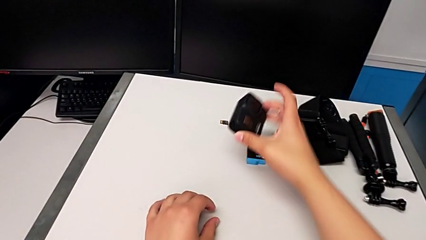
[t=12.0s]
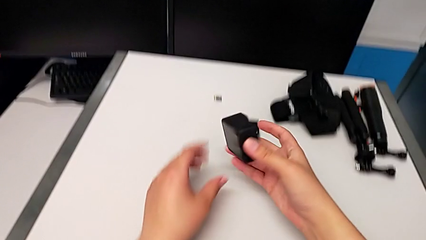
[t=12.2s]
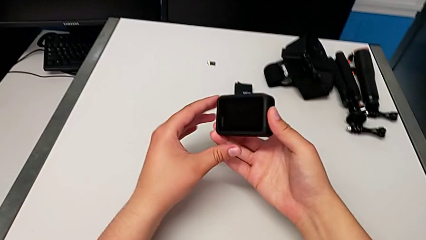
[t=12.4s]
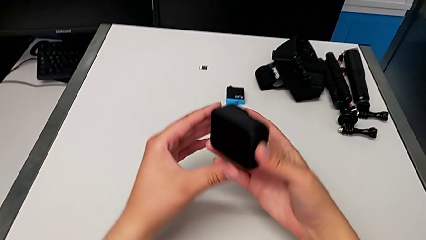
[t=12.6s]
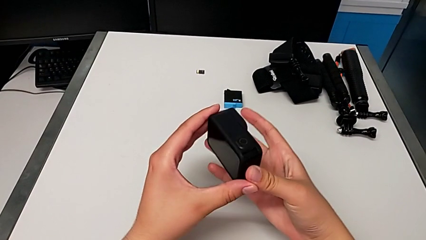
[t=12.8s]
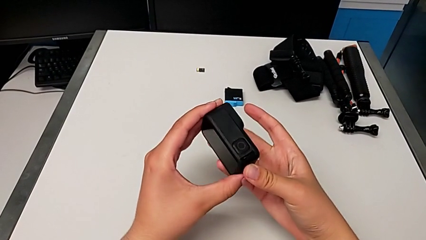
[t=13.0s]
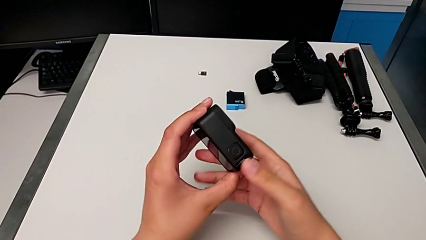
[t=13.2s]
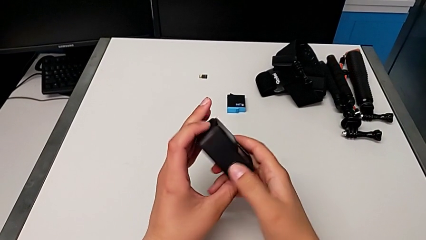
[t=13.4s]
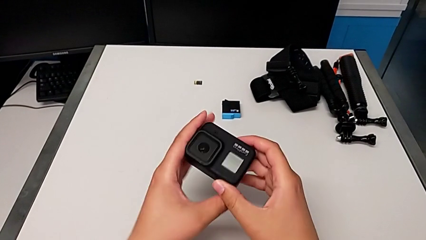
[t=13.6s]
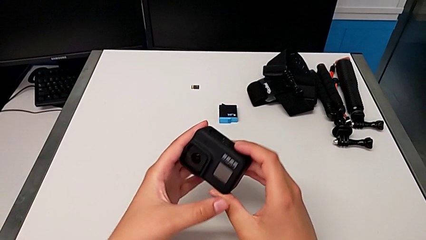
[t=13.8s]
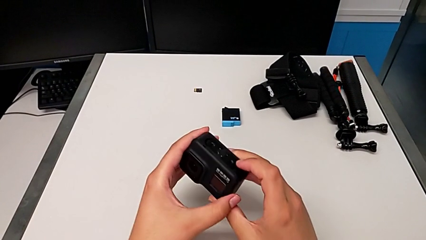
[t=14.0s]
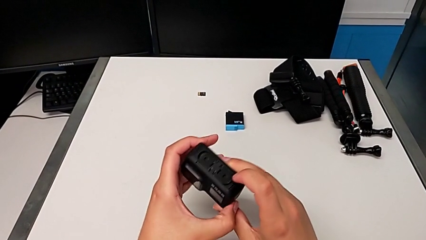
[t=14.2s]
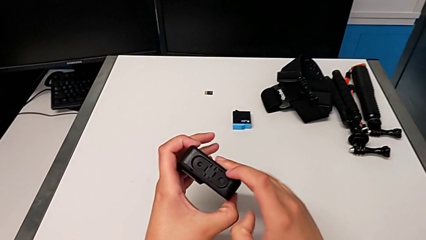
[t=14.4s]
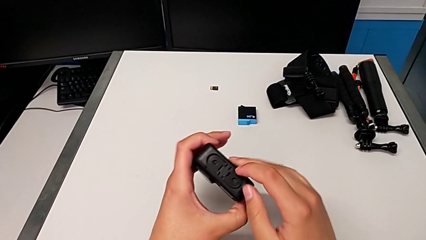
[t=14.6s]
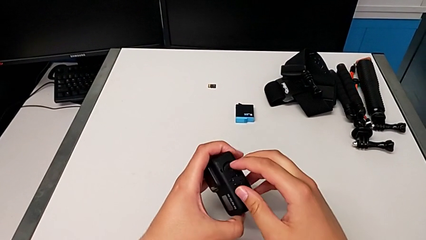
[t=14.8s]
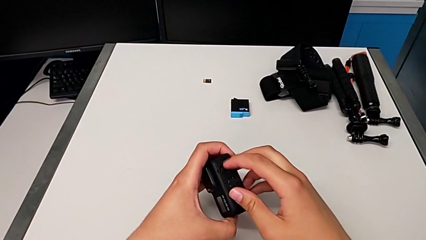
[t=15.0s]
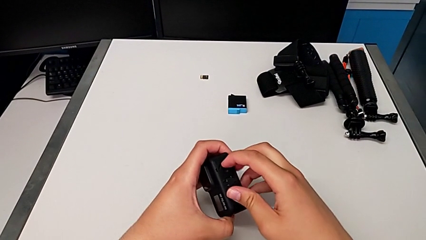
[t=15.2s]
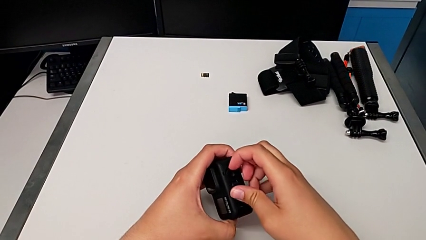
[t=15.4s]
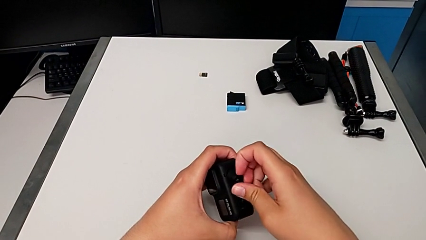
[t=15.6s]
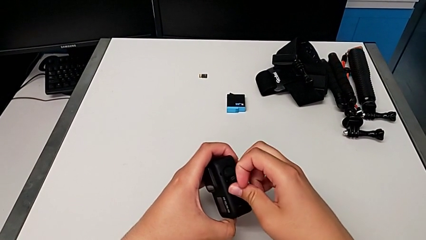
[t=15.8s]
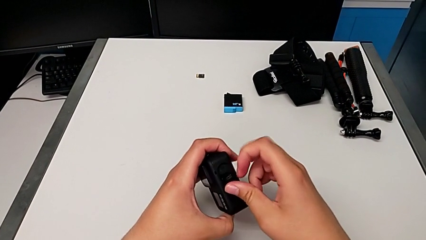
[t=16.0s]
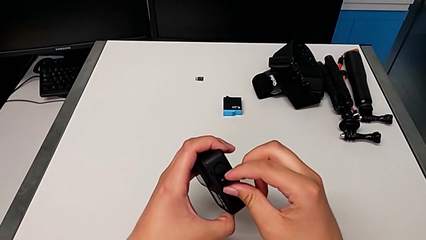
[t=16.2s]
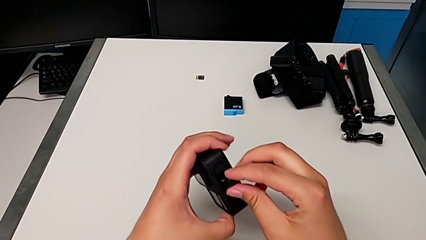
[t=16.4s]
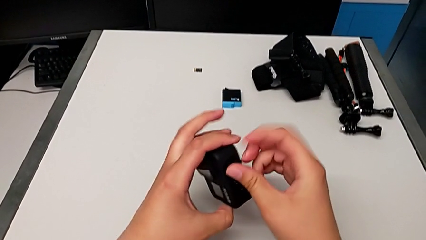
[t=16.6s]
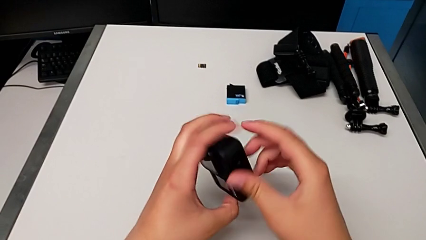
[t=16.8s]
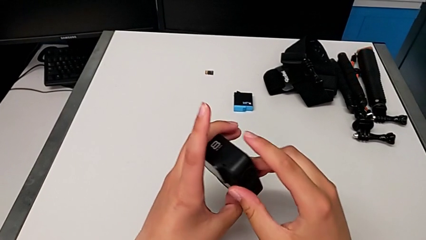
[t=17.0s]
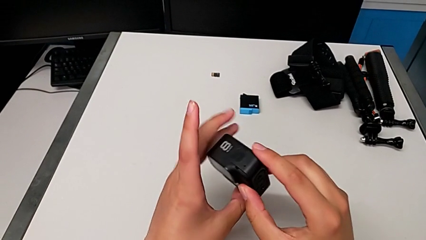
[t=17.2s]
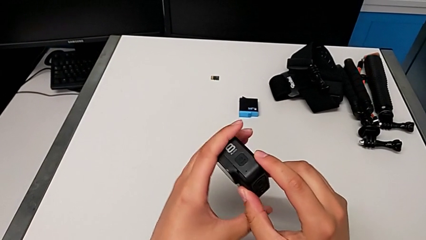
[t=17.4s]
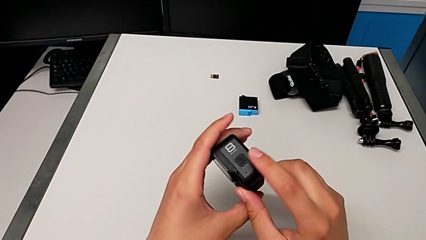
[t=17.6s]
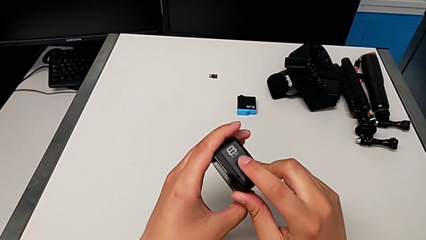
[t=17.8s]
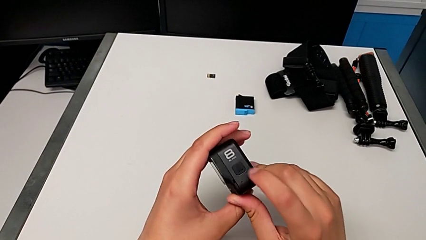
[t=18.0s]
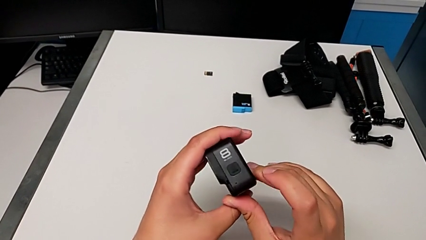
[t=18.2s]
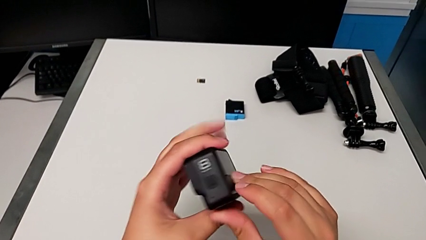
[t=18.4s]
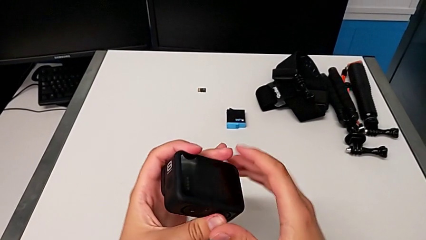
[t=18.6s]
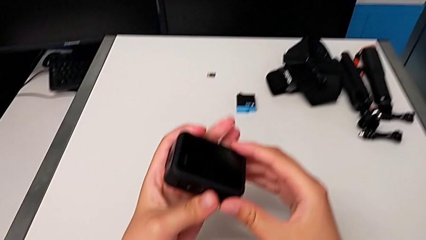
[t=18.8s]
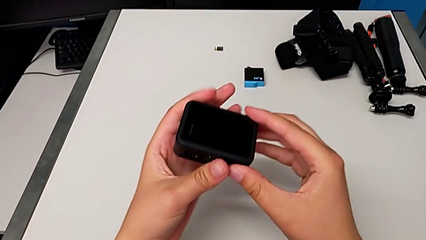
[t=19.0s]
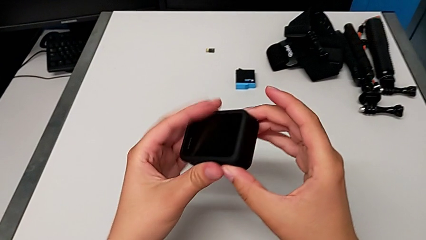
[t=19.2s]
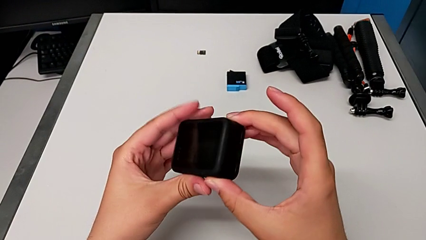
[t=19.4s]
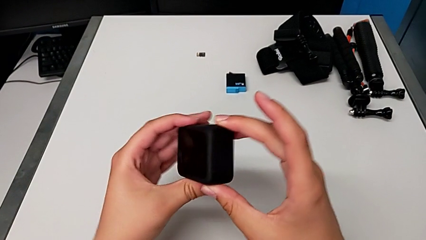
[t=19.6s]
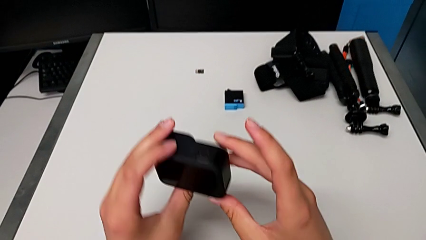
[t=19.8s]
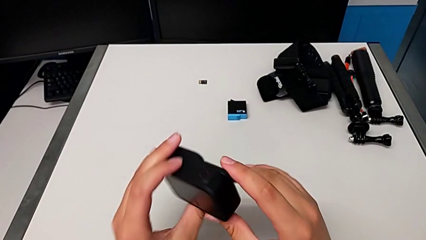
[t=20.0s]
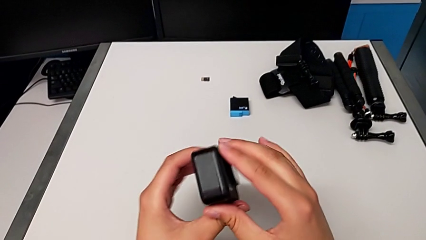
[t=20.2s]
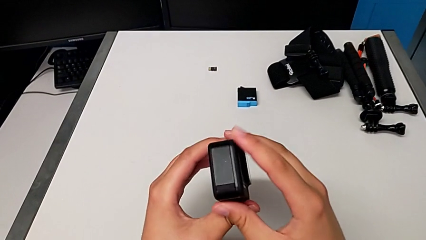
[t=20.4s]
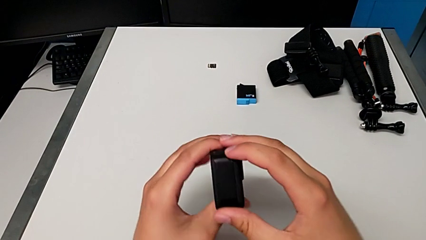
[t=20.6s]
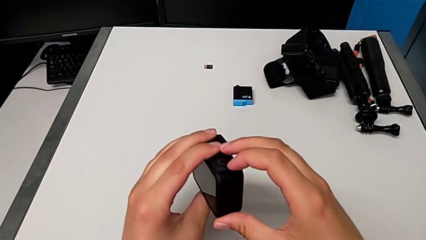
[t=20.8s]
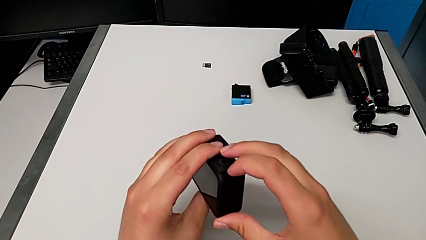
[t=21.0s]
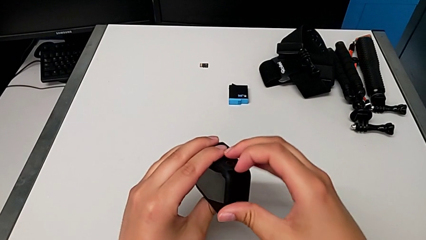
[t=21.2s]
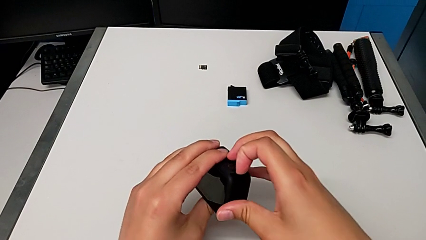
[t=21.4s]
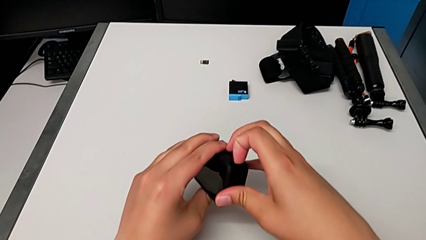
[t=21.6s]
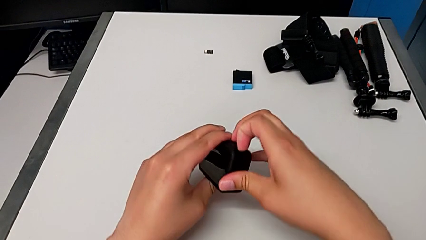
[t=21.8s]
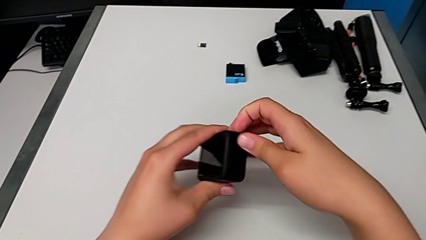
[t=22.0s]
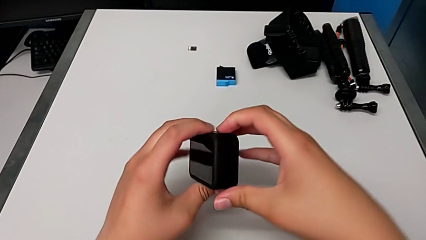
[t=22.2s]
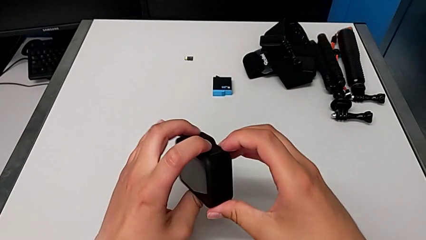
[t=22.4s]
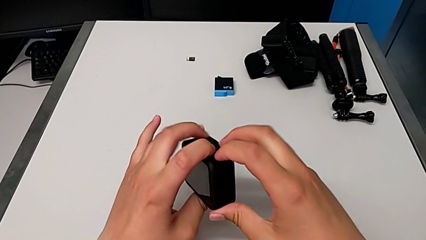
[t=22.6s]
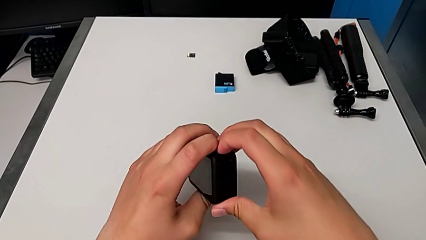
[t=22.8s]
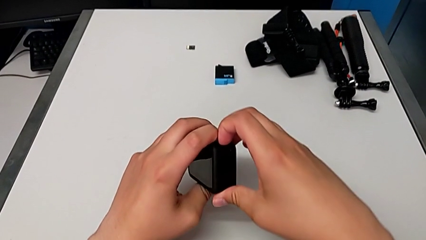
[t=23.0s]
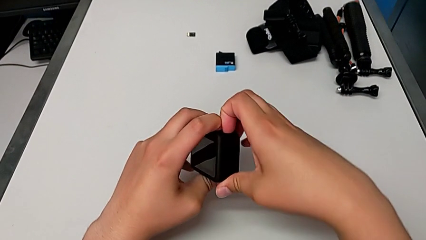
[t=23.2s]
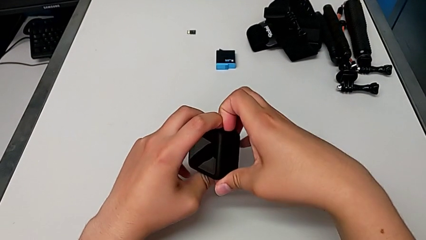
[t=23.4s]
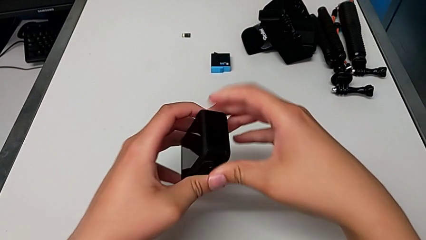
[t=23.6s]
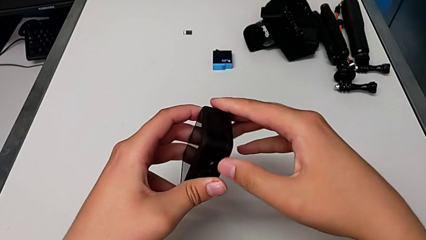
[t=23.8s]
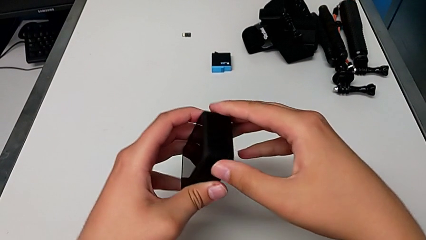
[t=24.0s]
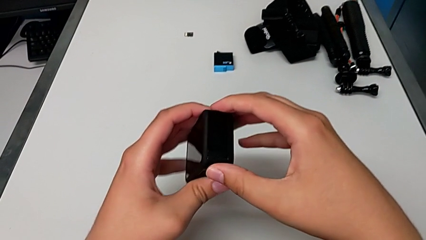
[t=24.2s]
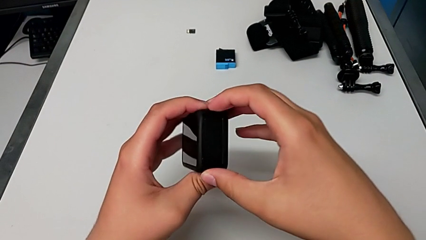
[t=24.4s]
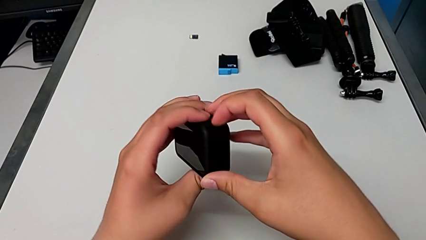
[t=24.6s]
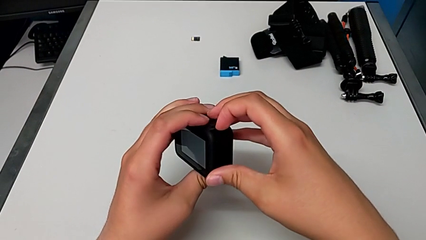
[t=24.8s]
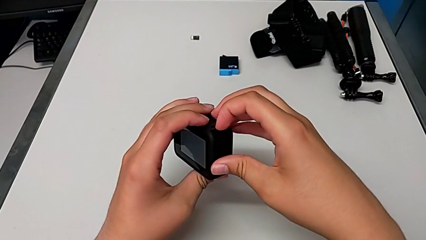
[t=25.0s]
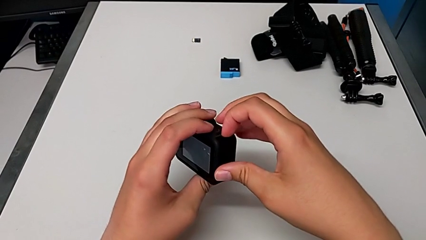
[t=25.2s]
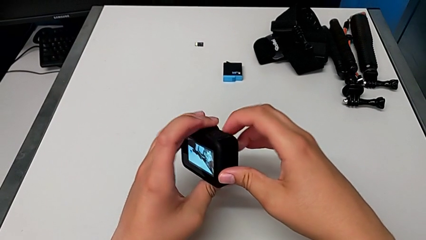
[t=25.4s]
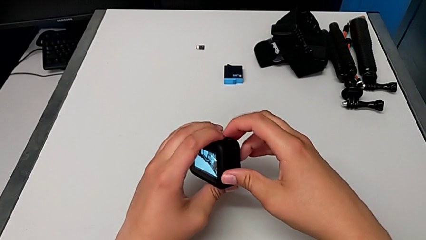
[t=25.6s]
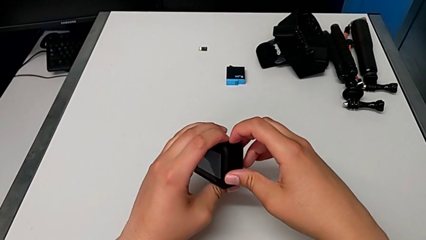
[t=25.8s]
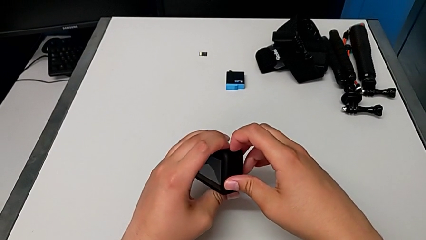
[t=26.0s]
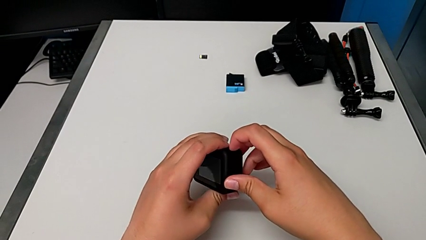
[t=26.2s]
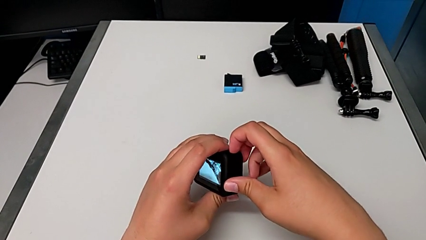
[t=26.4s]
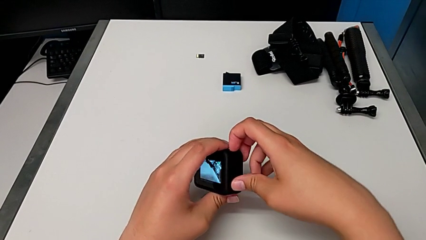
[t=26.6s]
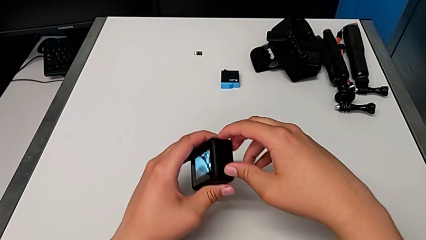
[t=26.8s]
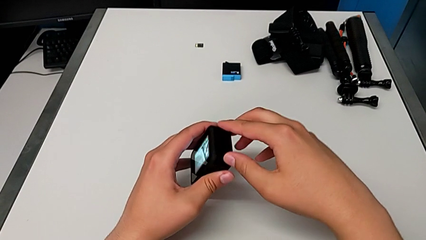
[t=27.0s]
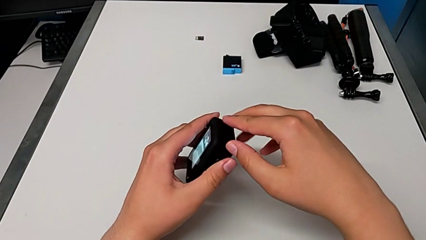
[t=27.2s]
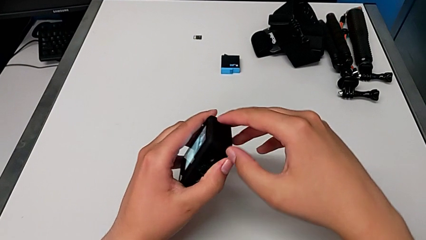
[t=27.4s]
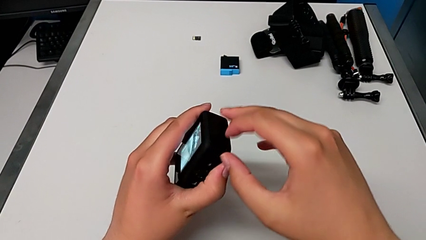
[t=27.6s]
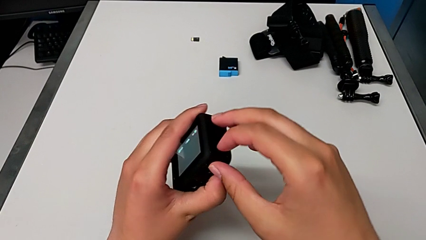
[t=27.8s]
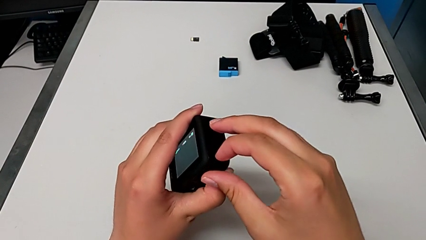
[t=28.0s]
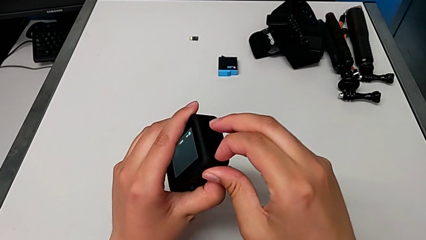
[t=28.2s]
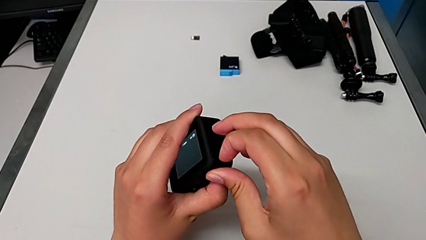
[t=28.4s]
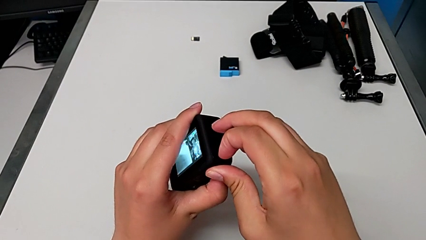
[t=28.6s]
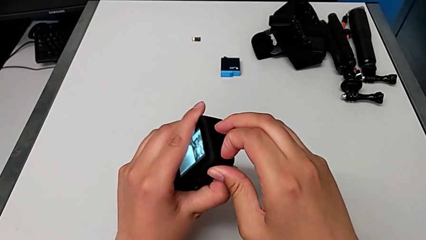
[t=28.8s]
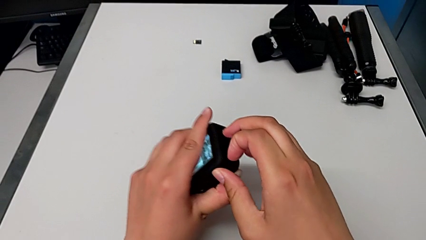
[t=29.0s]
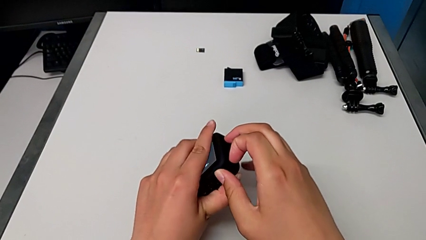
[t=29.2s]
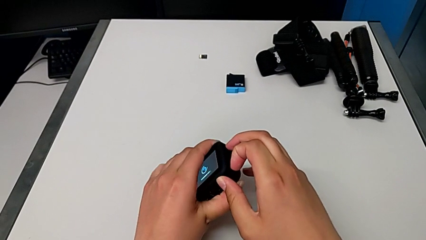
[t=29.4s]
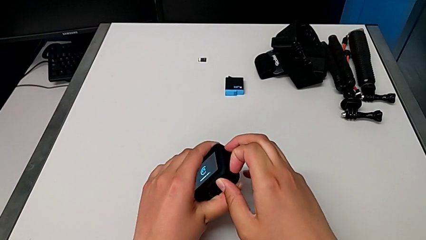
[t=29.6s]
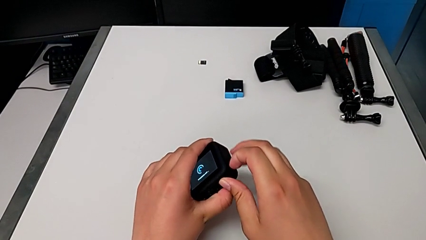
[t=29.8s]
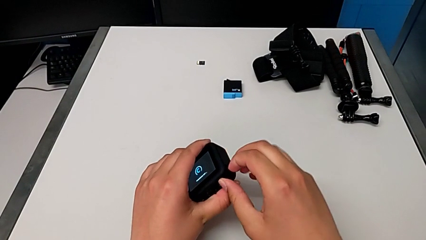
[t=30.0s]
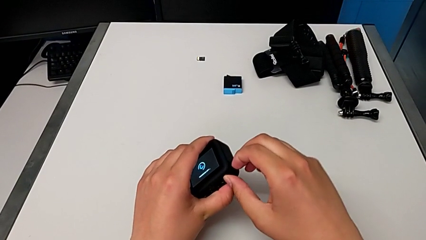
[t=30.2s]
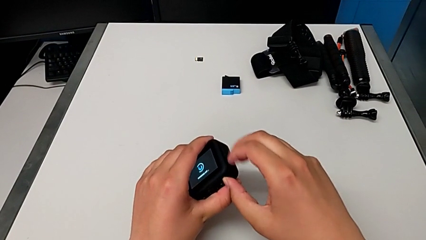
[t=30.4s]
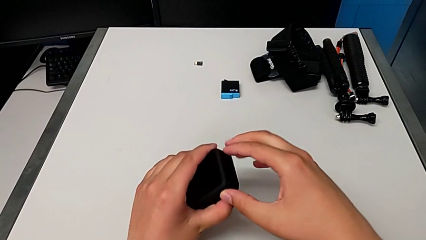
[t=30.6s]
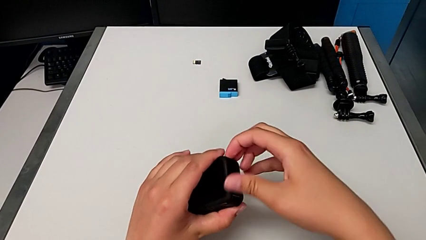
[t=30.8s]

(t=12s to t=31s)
The camera wearer is exchanging the battery of the GoPro. They grab the GoPro and rotate it twice. They wrongly open the battery door and pull the bottom screw, trying to pull the notch.
